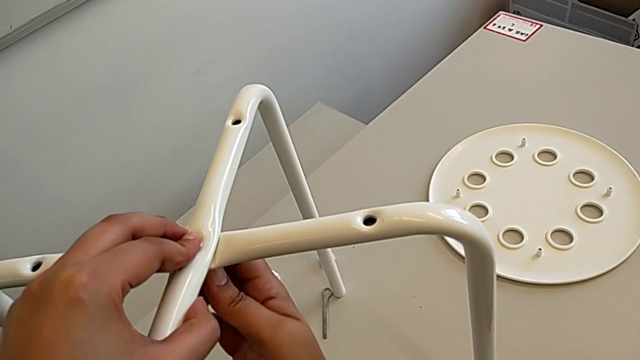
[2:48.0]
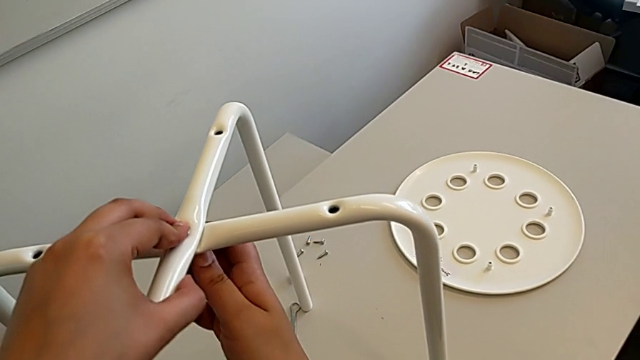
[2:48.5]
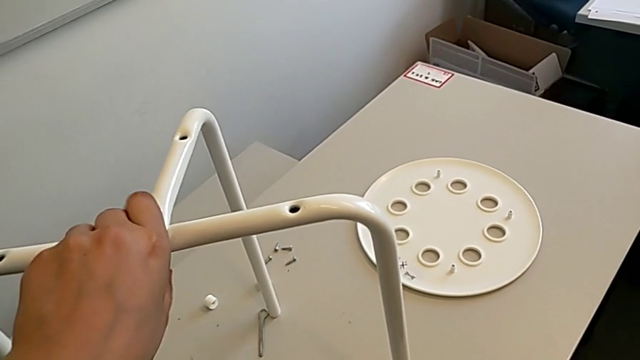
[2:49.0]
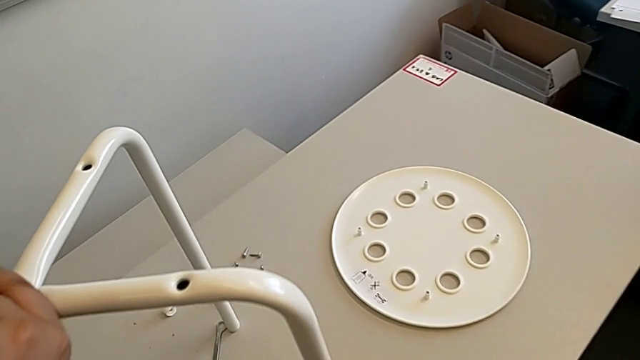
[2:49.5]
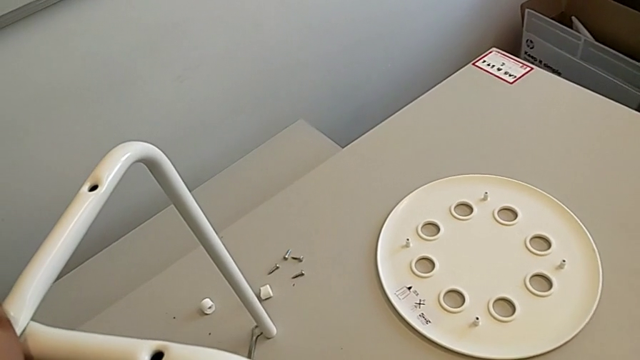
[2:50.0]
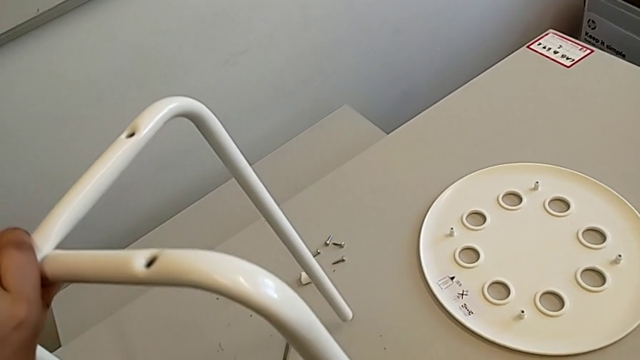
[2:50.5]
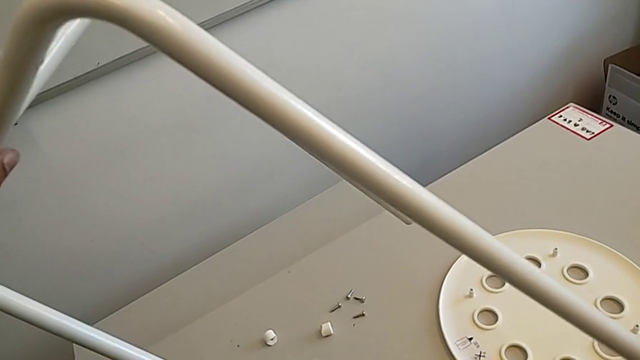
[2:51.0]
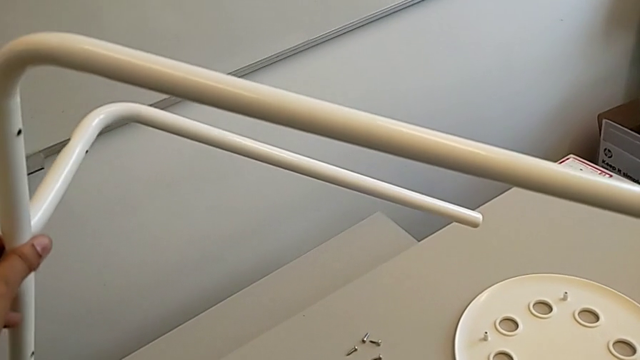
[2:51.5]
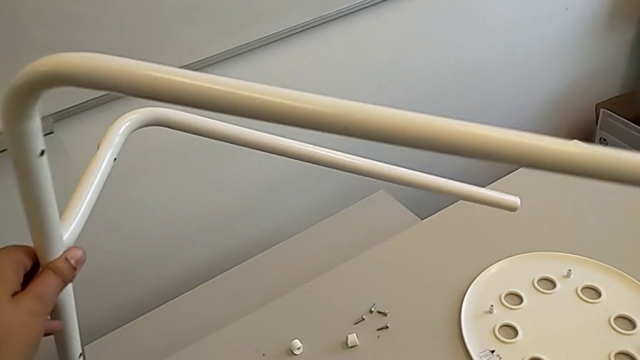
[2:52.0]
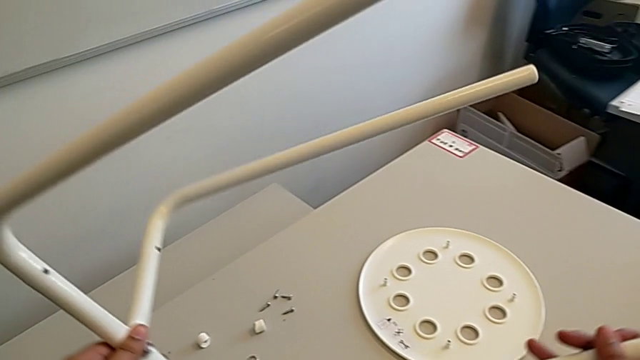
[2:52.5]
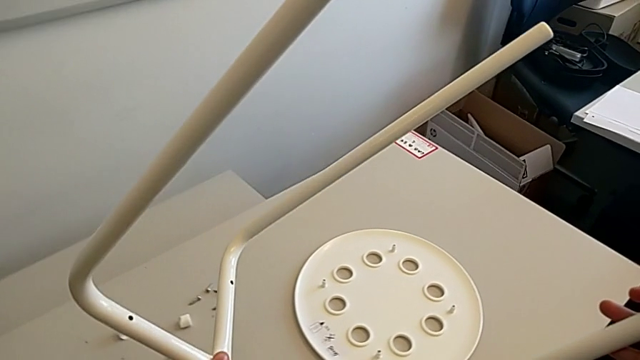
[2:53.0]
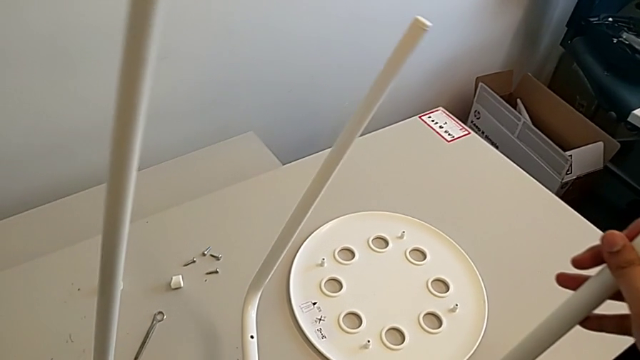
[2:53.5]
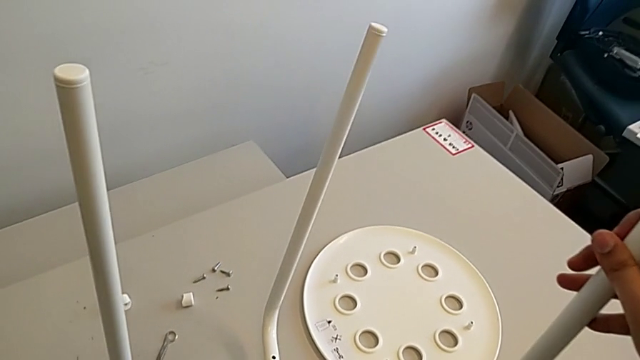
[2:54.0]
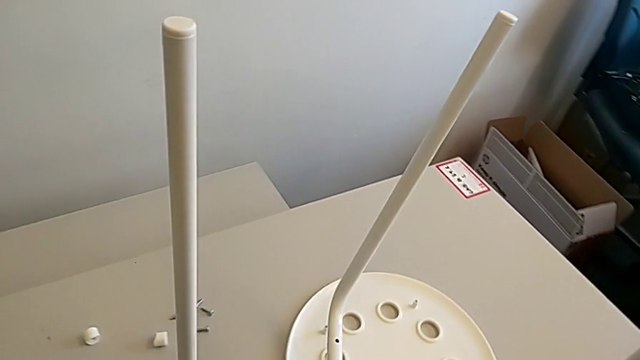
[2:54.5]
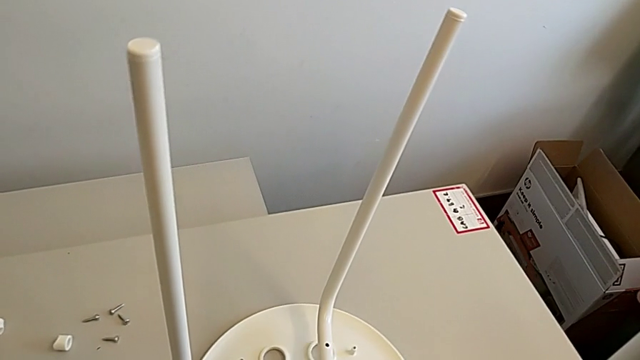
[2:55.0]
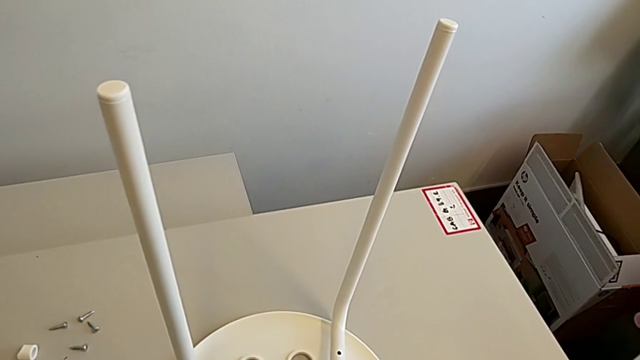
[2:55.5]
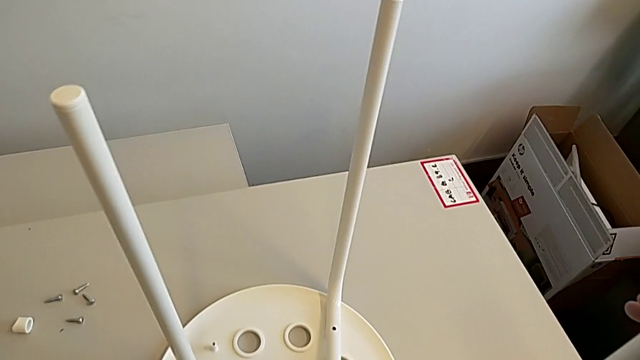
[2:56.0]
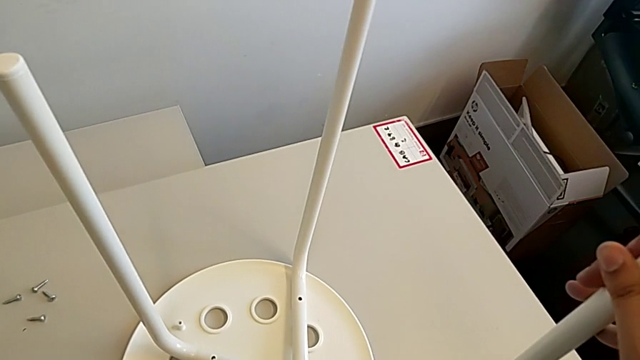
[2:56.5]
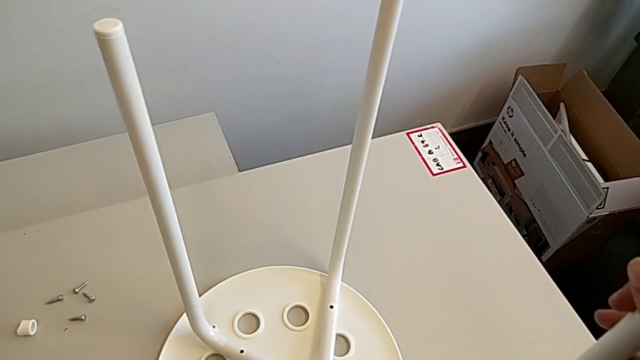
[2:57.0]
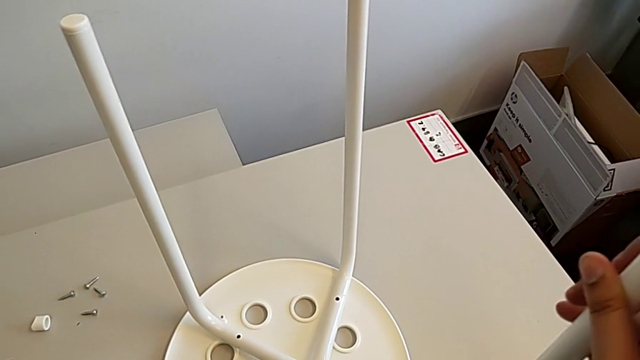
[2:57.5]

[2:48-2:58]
The camera wearer is assembling the seat. They grab the leg, rotate it and assemble it.

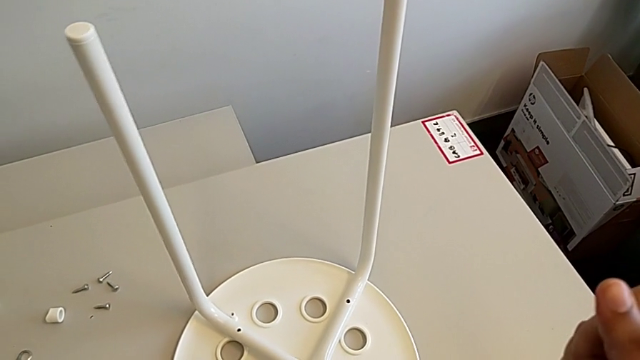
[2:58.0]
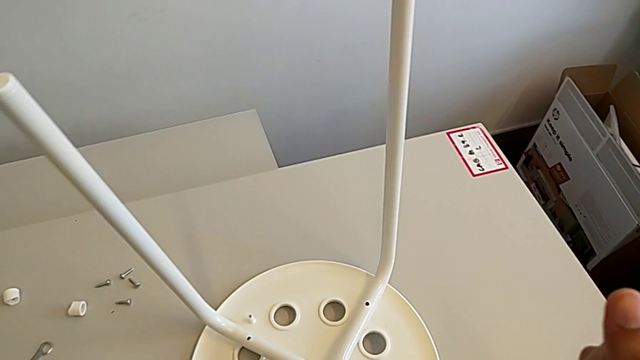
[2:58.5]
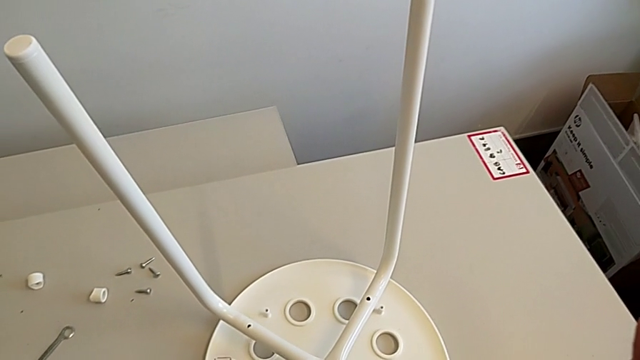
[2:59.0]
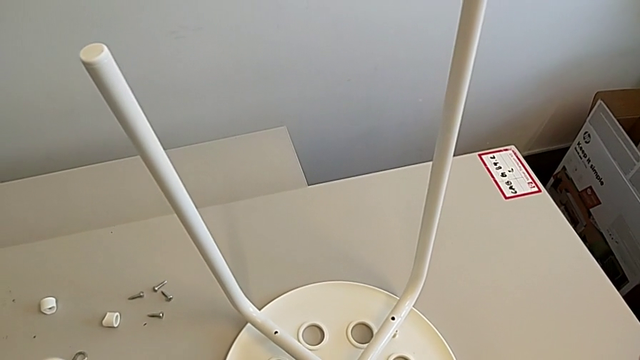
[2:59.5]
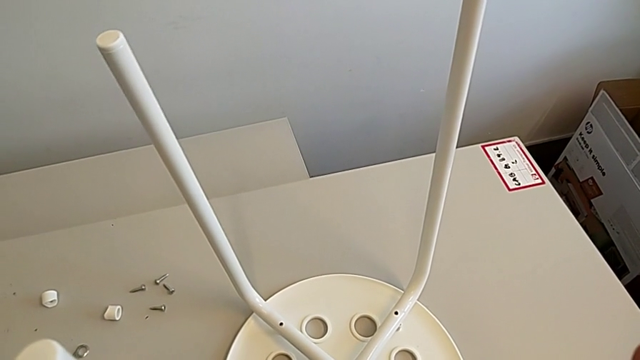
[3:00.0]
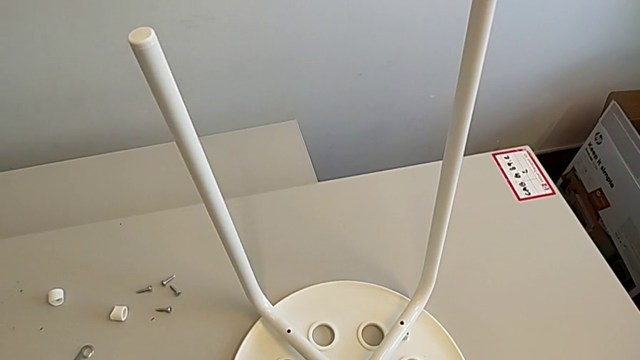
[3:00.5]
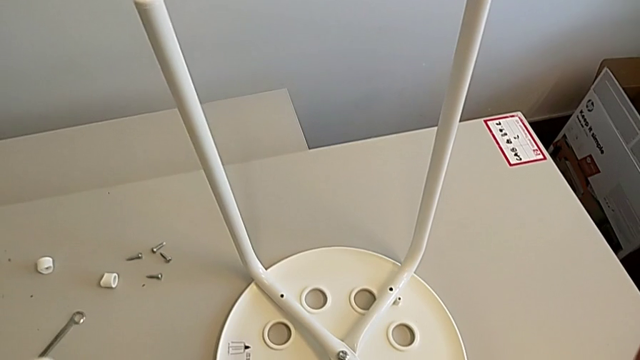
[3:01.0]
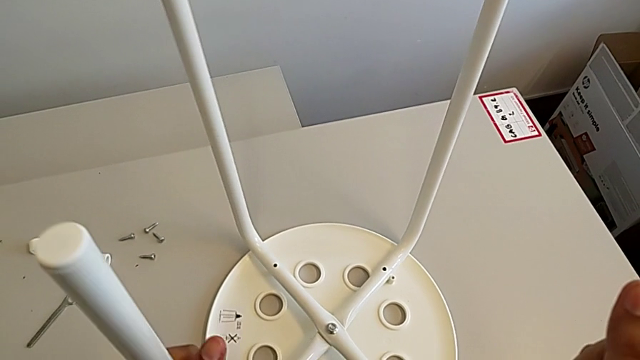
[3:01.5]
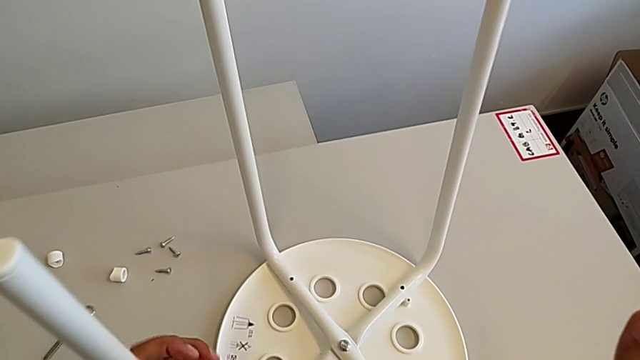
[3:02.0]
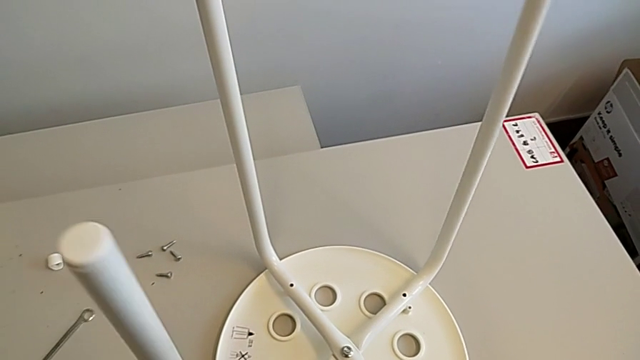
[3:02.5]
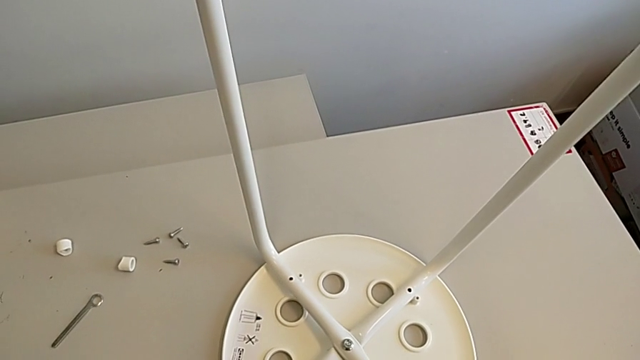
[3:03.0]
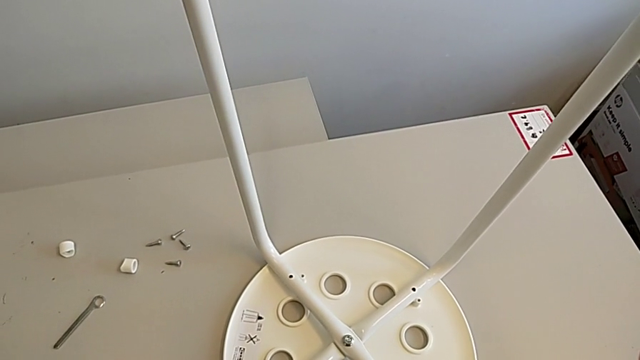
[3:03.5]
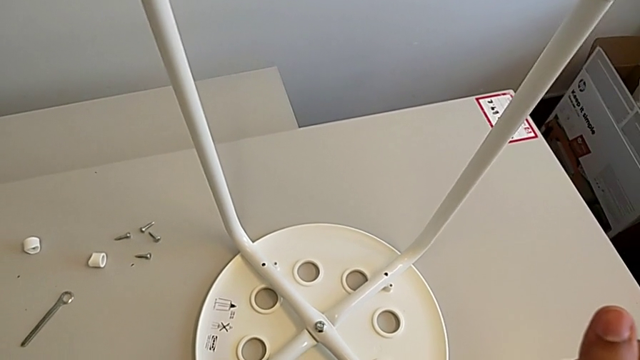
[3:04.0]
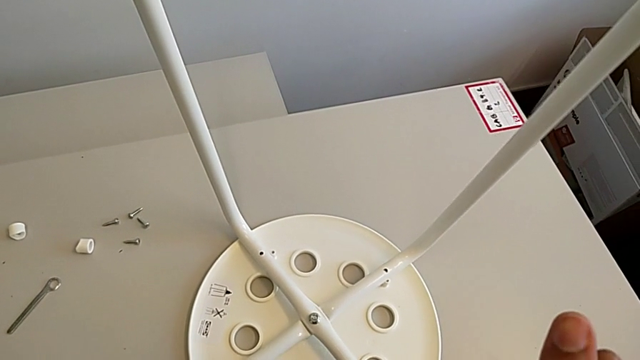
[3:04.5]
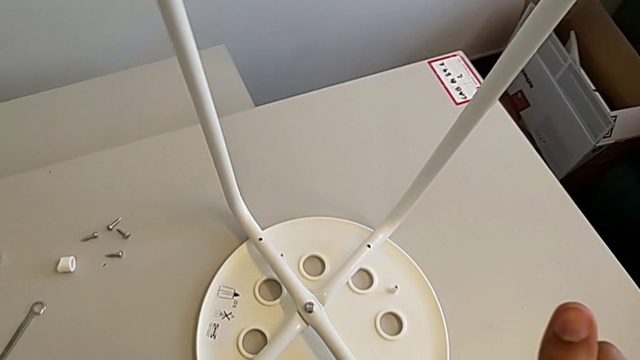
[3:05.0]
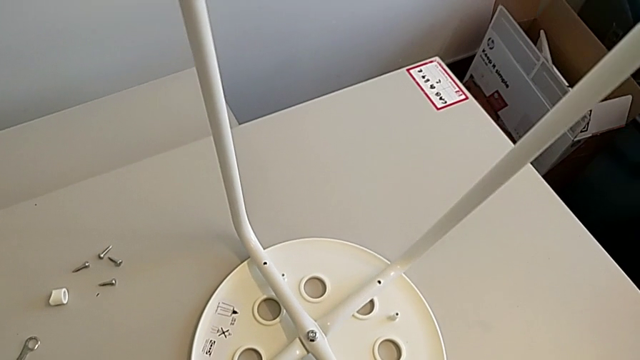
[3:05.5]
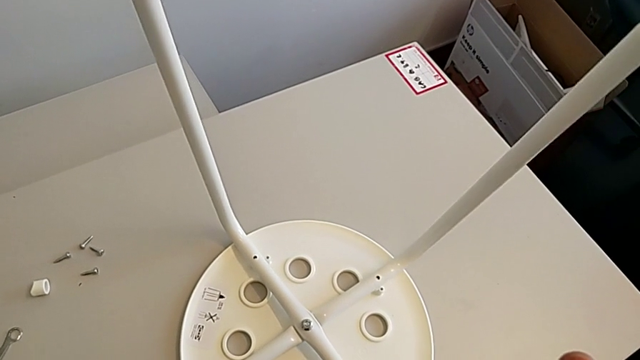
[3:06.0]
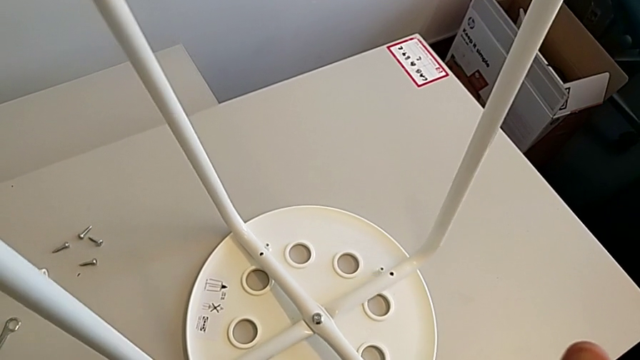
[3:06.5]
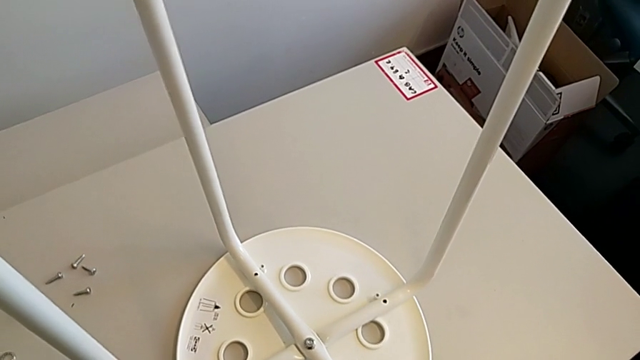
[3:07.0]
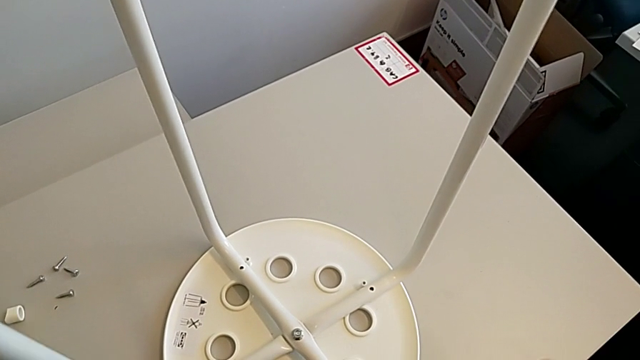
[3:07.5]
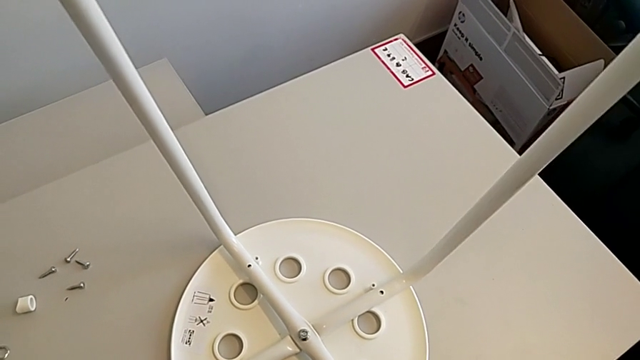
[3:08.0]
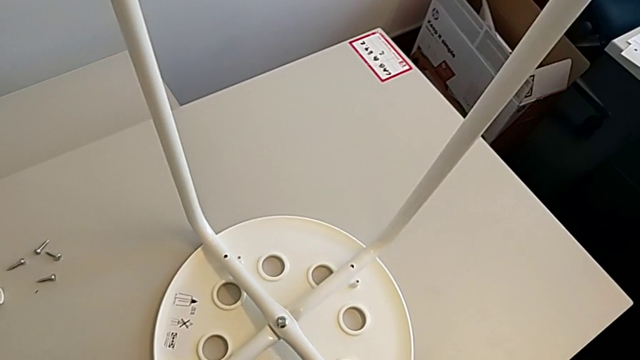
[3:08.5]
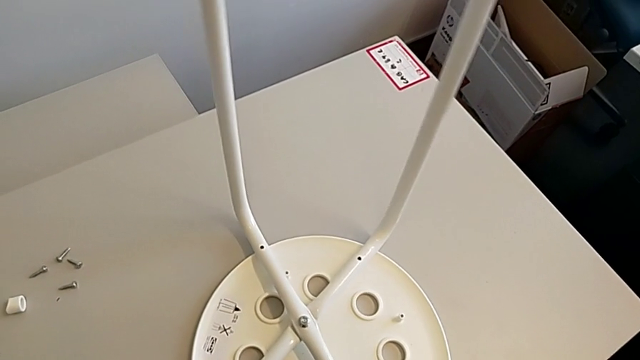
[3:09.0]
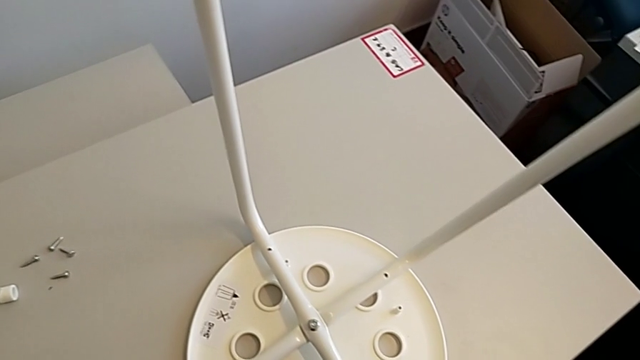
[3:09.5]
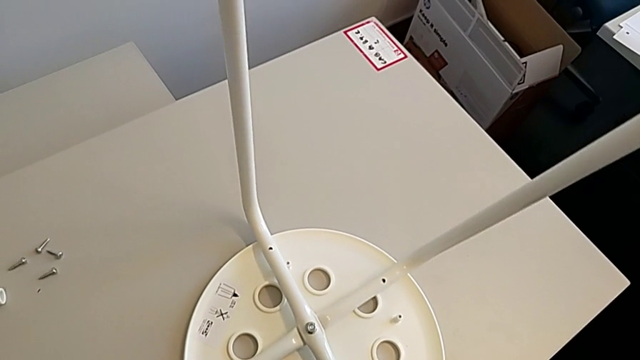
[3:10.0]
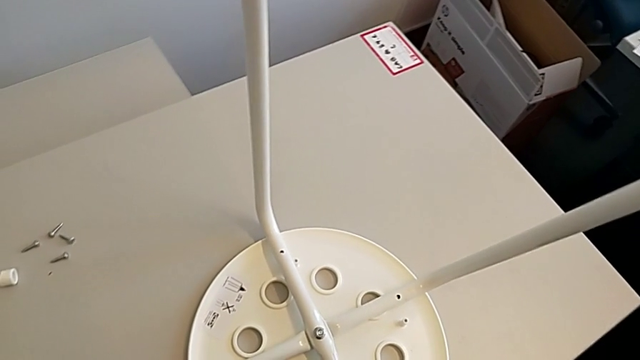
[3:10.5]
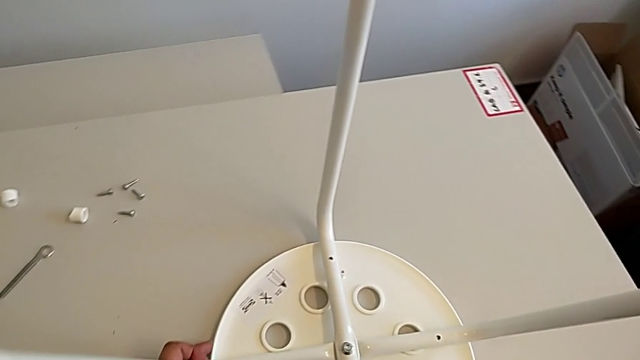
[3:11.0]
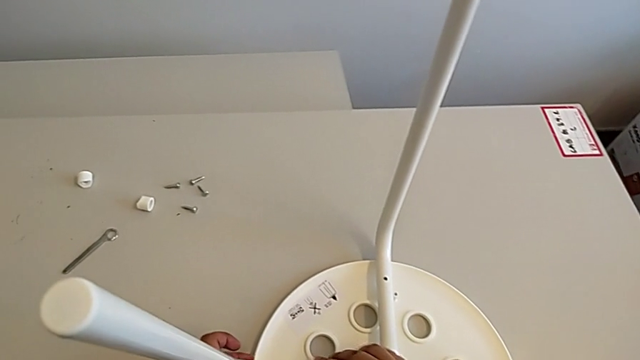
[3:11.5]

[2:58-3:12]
The camera wearer is assembling the seat. They begin to align the leg.
